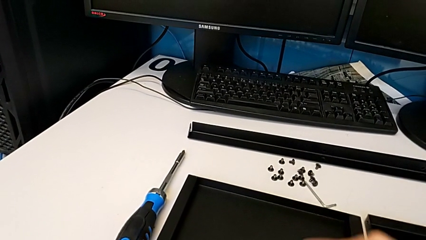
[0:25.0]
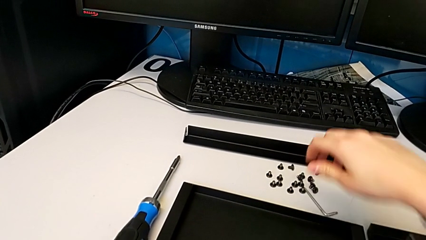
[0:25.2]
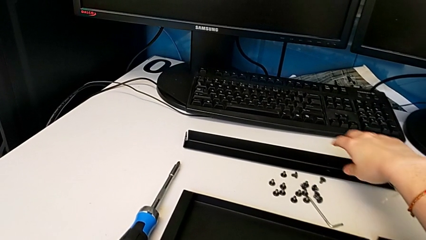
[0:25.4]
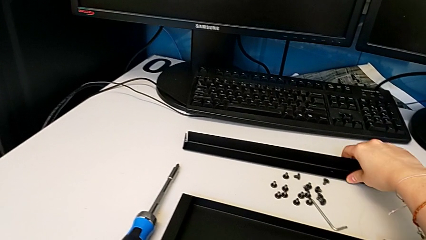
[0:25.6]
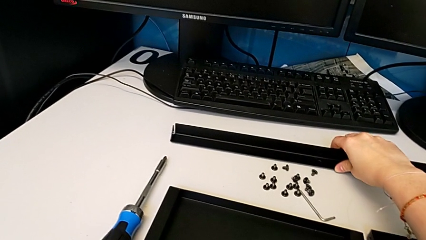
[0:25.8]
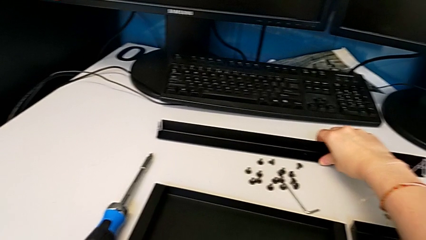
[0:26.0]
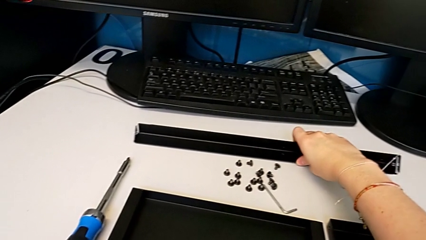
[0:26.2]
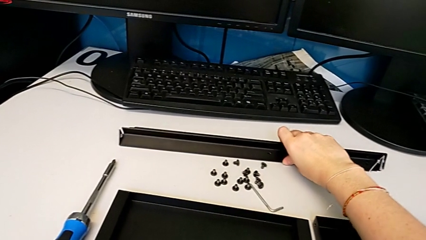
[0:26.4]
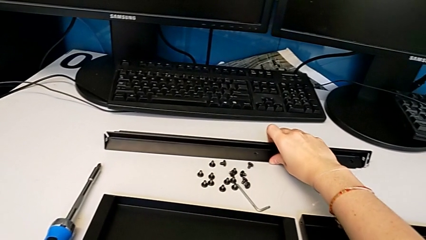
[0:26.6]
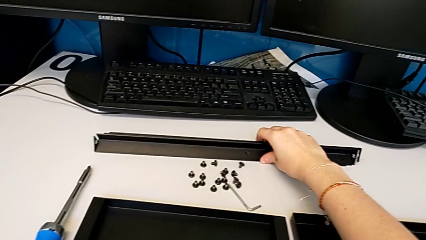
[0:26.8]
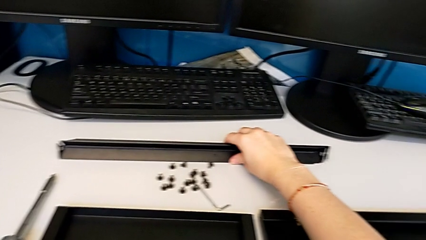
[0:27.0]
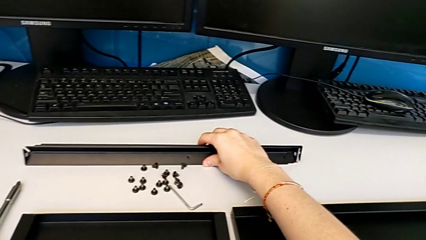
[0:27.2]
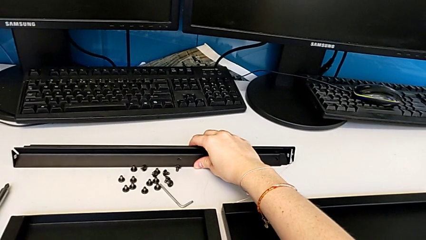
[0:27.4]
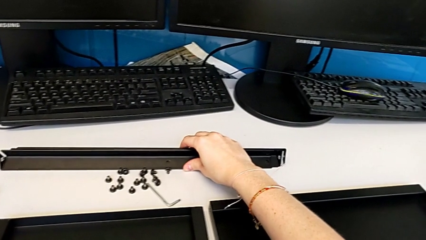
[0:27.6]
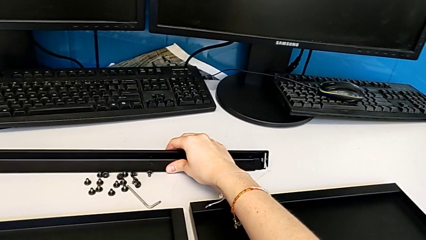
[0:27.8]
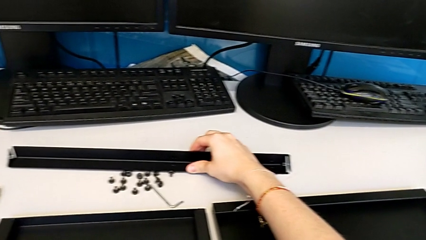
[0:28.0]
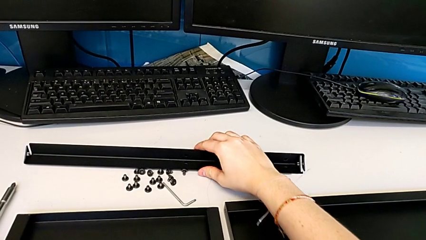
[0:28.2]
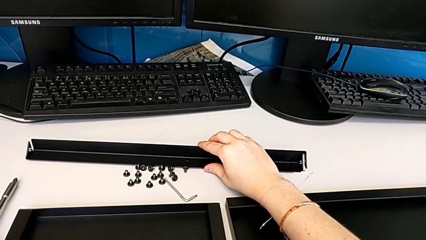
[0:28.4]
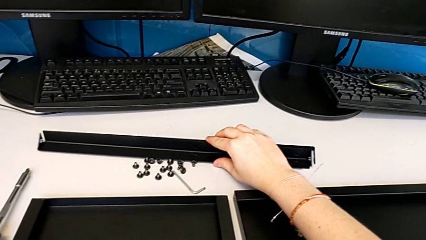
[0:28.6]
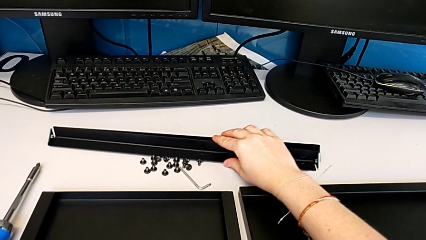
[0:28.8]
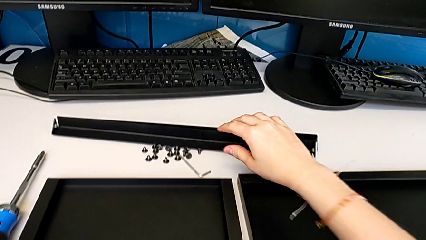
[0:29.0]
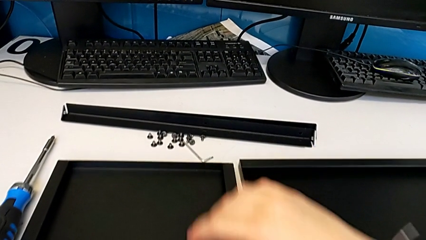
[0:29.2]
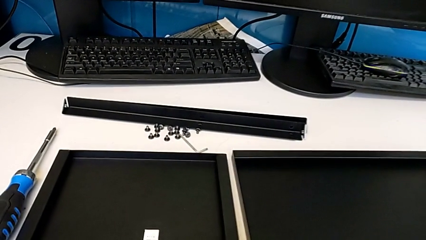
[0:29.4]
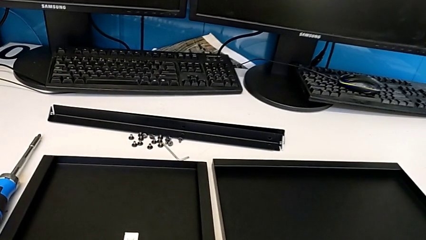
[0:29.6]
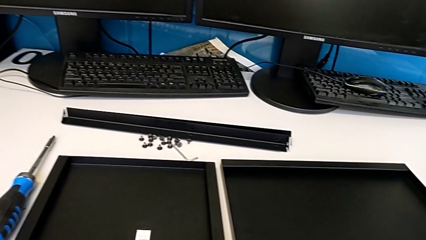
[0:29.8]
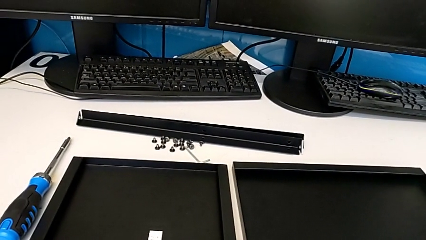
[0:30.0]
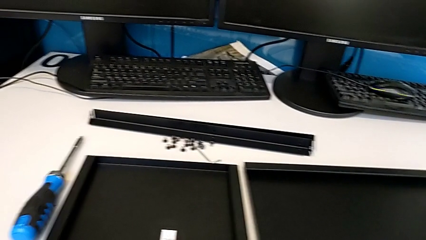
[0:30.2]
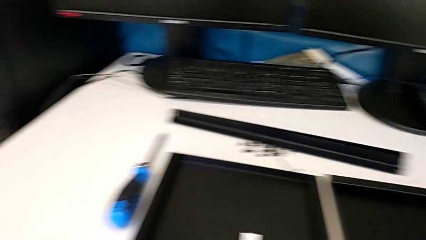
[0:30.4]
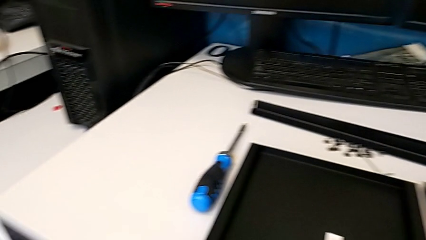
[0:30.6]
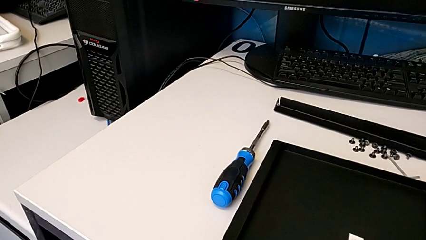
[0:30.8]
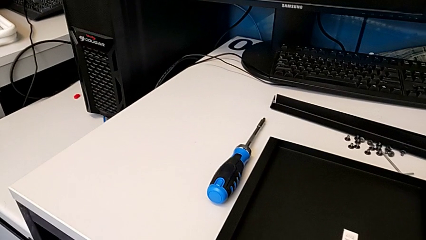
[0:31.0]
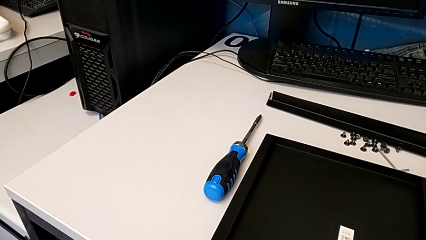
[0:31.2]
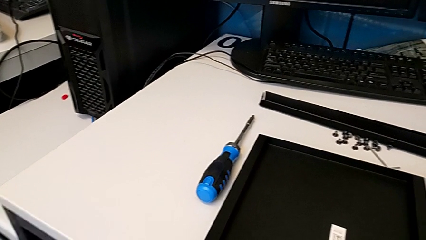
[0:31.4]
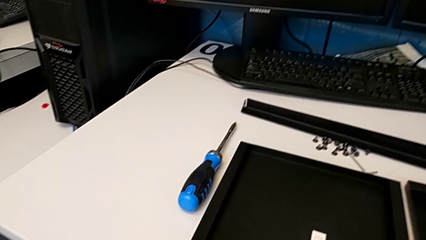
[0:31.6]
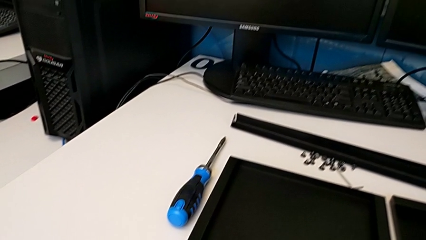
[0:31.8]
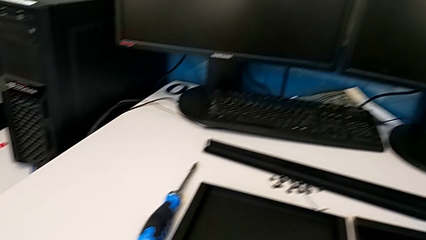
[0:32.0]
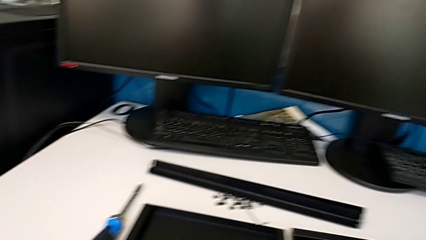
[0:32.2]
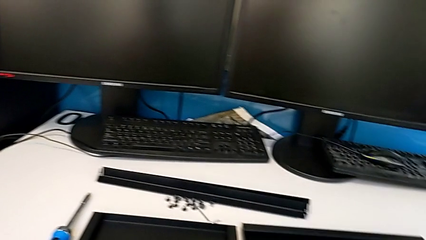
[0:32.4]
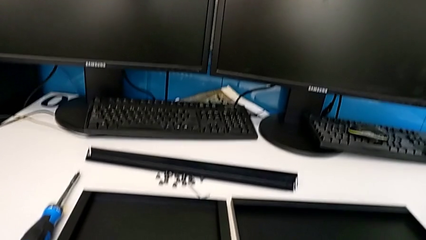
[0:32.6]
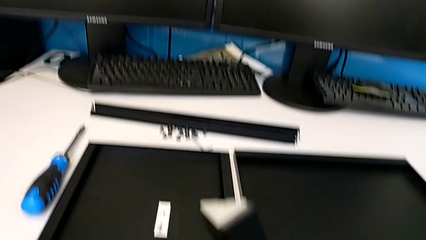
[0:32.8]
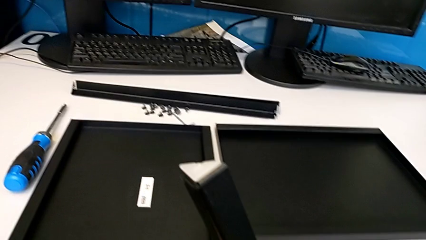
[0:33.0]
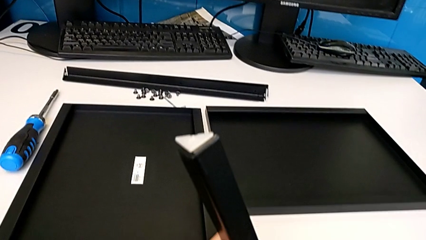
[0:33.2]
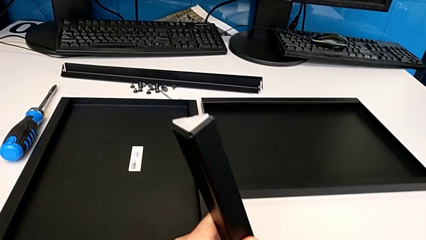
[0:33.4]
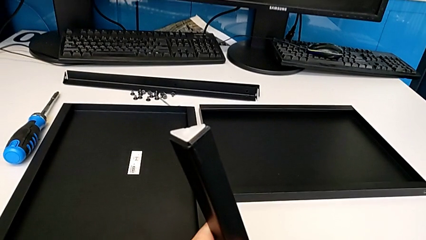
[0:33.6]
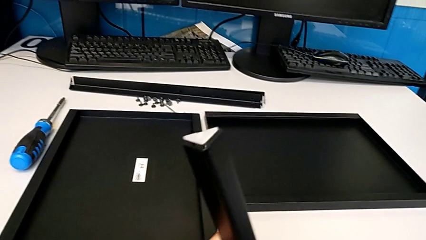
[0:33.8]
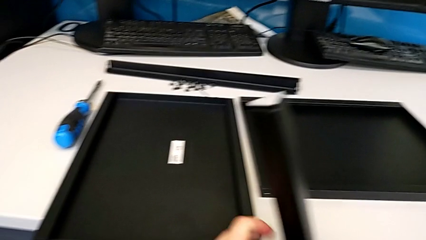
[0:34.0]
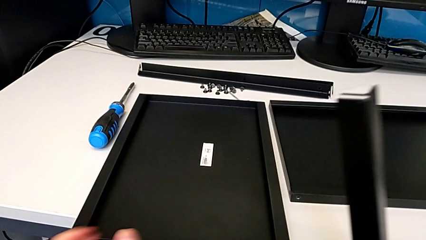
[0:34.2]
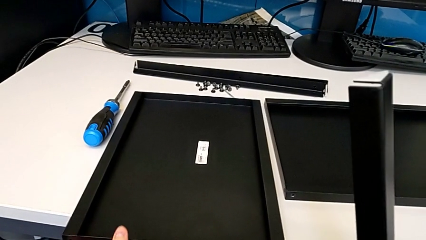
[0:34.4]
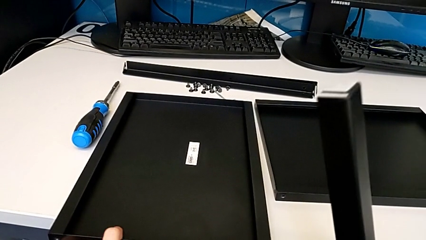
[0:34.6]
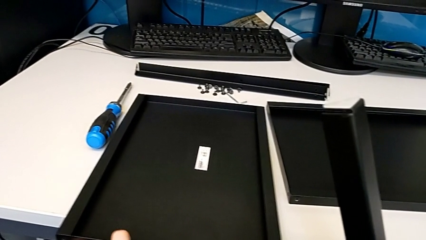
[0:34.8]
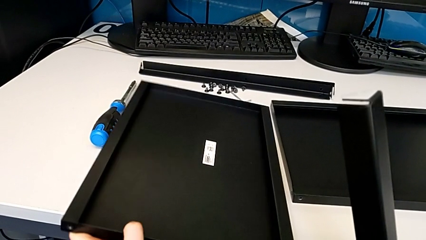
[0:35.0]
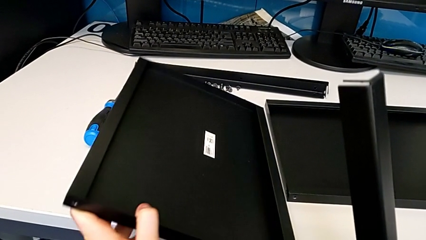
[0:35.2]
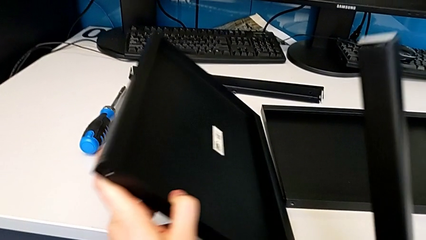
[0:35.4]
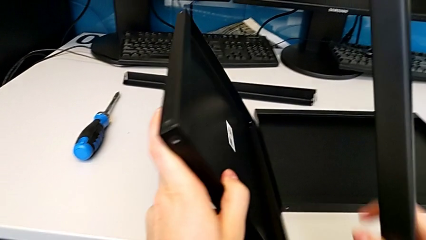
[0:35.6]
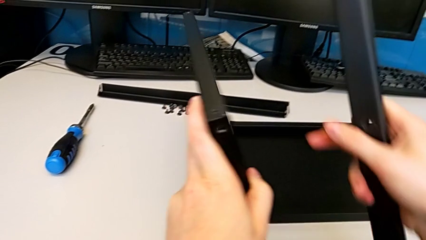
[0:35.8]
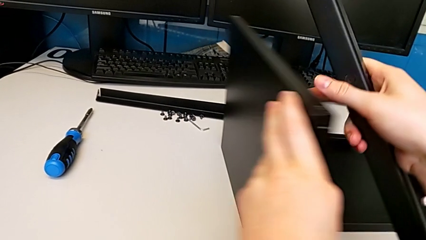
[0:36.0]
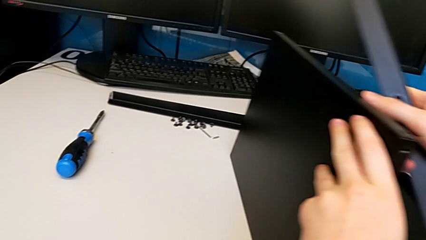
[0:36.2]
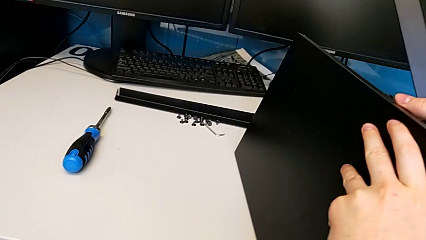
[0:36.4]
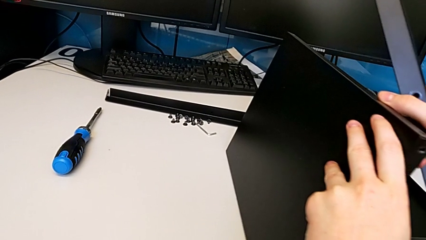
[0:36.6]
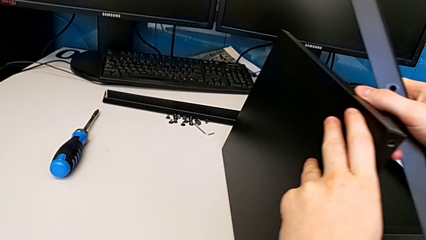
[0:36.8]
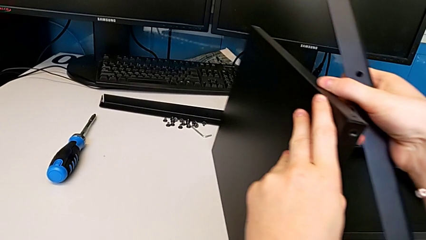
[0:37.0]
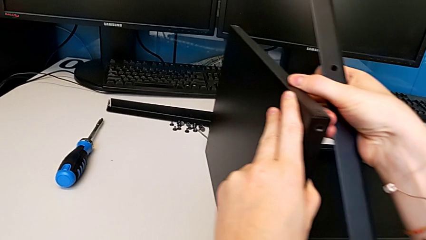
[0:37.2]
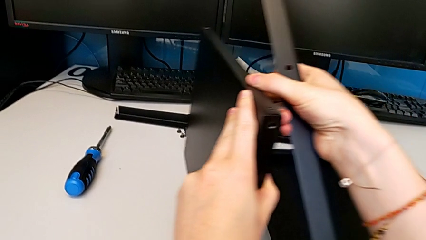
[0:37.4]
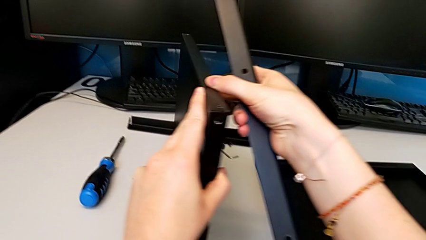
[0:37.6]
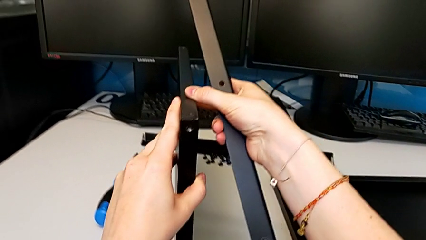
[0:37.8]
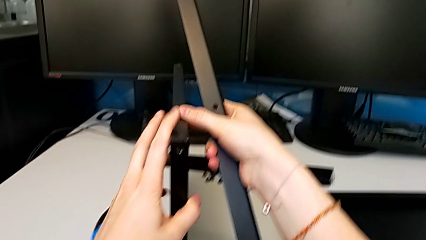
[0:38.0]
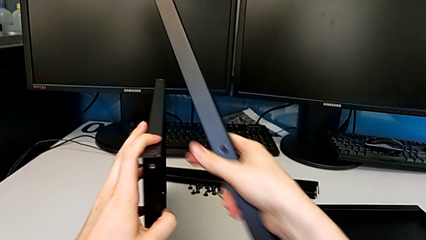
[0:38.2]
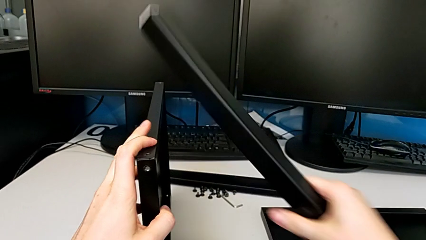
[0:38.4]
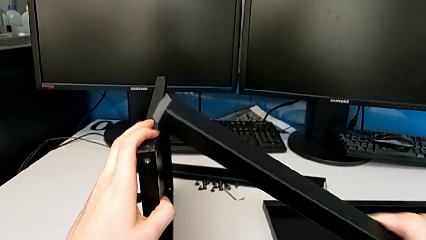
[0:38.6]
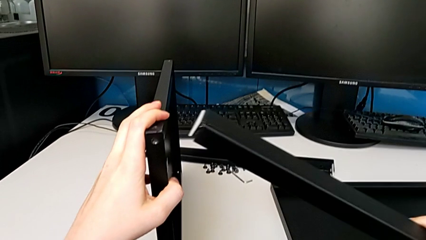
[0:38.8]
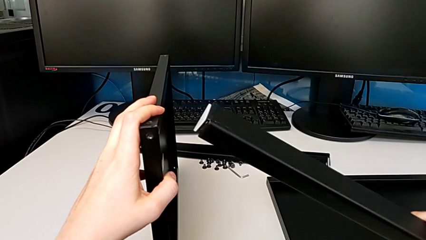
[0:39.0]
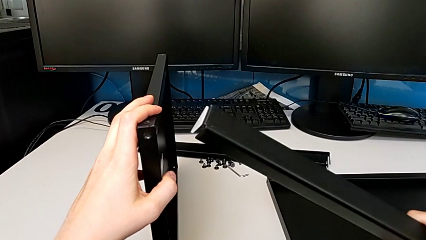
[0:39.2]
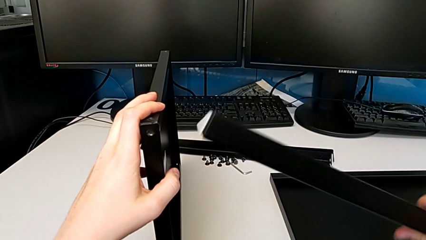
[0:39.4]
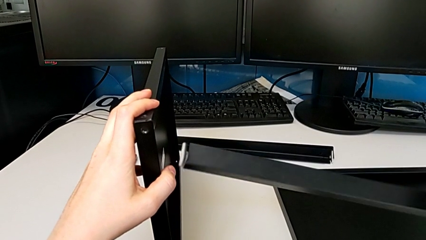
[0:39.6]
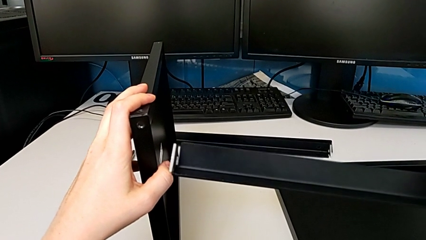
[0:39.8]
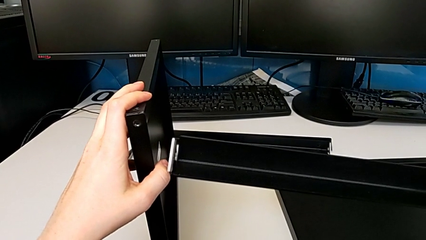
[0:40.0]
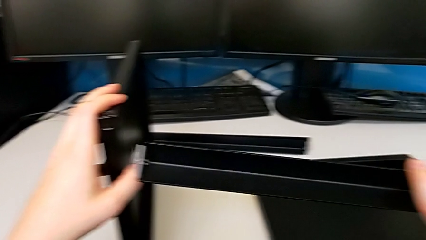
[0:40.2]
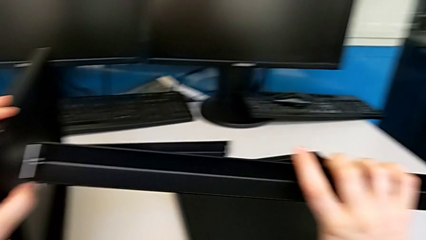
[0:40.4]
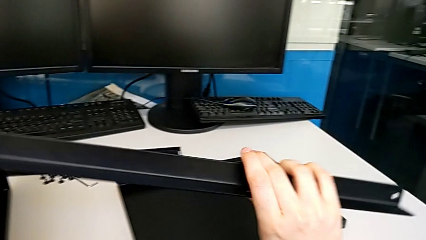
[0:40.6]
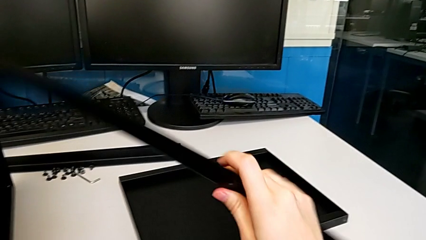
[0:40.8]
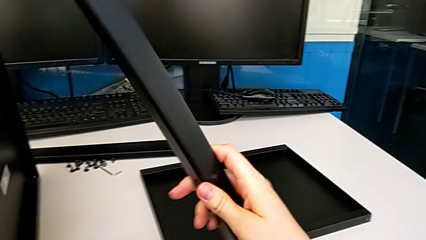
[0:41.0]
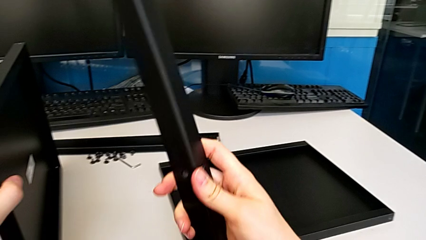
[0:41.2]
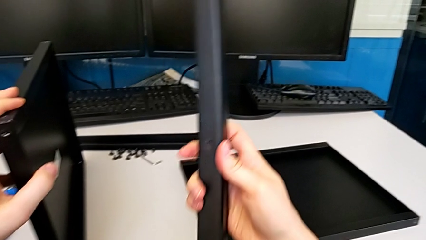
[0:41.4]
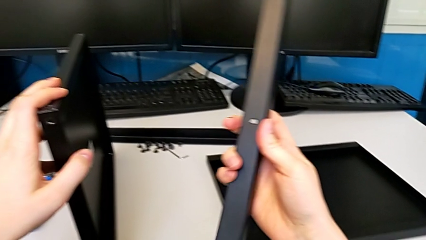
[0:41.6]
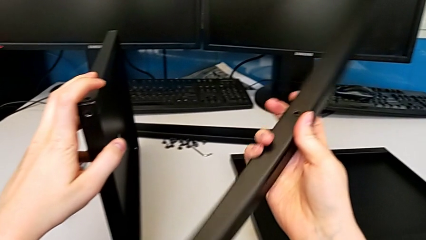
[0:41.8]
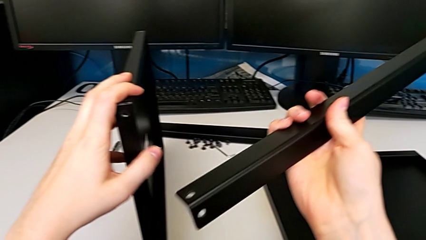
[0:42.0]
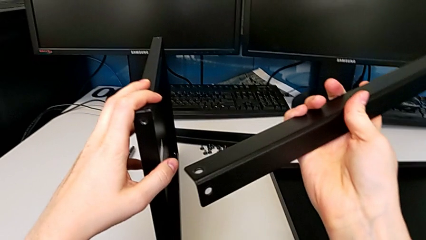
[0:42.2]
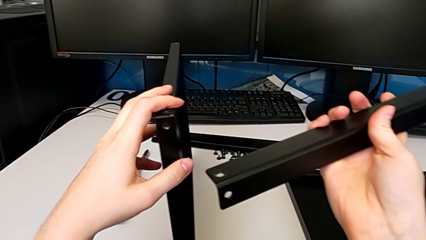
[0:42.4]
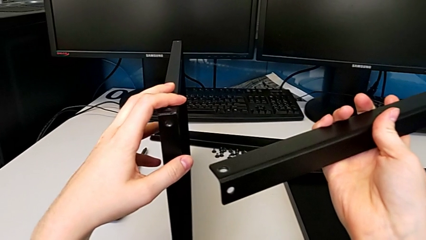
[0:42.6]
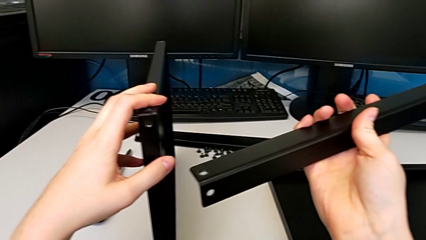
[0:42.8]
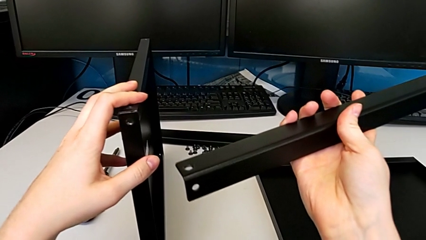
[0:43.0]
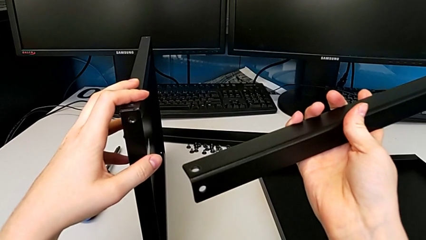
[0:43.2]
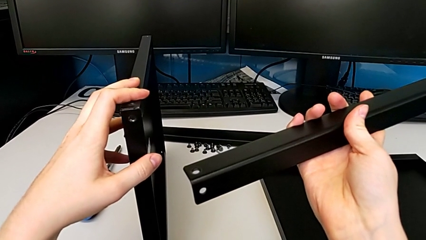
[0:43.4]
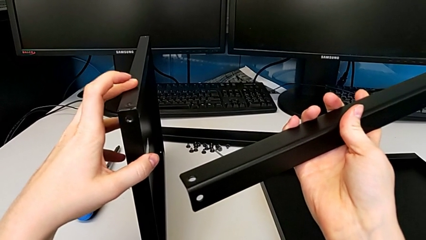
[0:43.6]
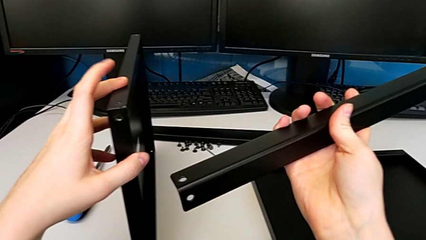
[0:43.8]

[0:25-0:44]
The camera wearer is inspecting the furniture regularly. They slide the leg, grab the tray, stand it and inspect the leg.
